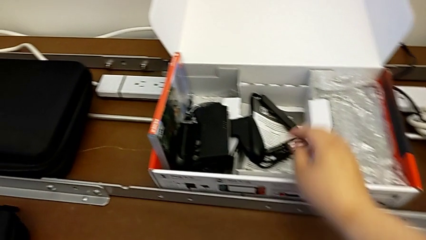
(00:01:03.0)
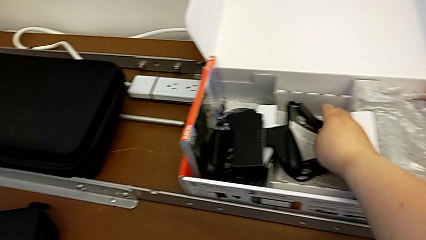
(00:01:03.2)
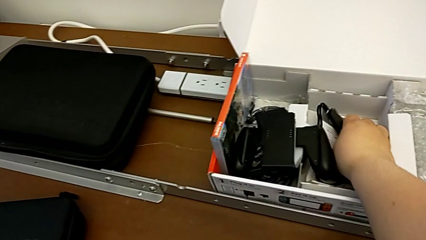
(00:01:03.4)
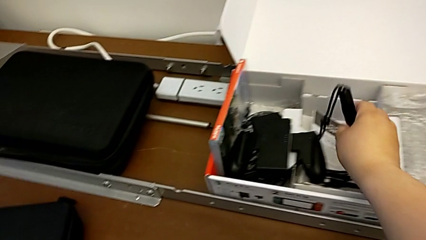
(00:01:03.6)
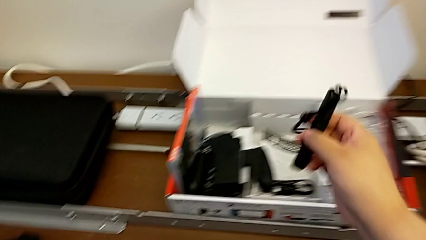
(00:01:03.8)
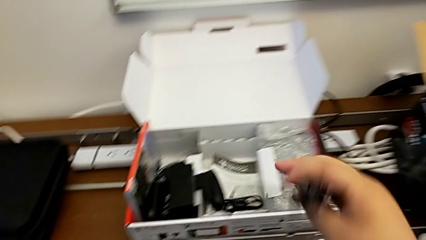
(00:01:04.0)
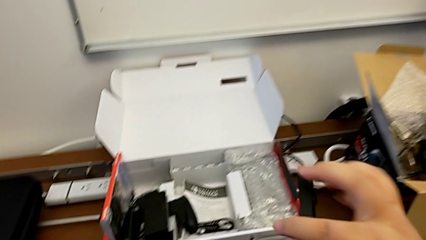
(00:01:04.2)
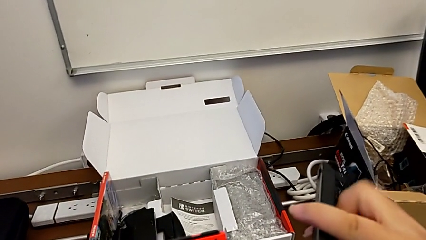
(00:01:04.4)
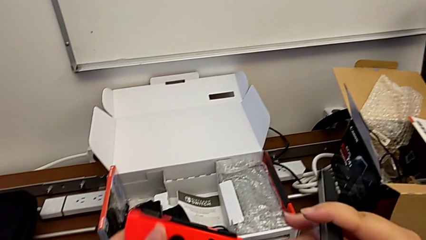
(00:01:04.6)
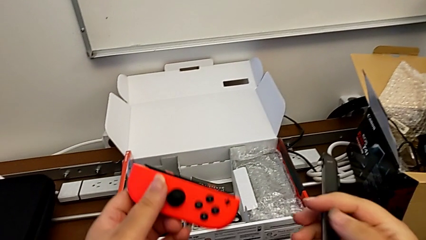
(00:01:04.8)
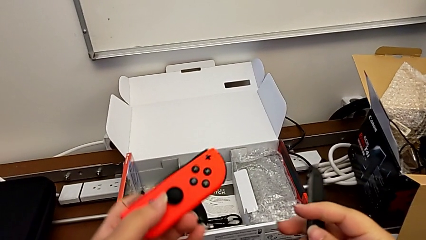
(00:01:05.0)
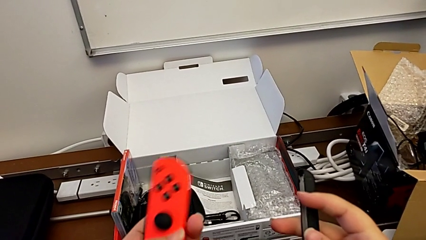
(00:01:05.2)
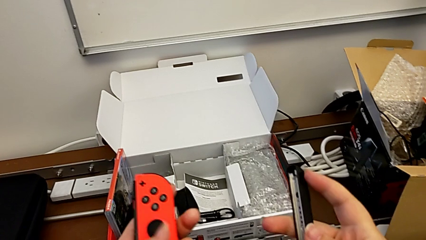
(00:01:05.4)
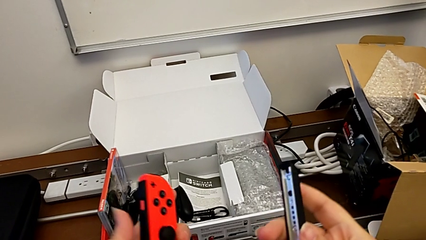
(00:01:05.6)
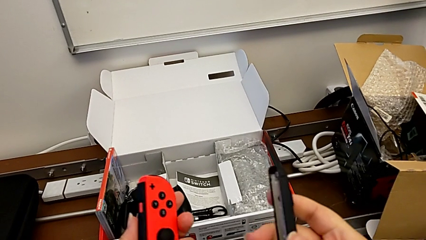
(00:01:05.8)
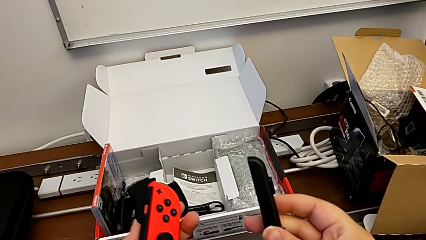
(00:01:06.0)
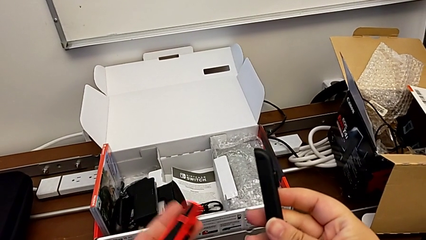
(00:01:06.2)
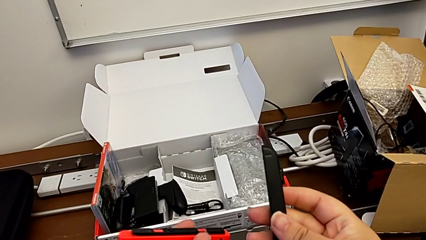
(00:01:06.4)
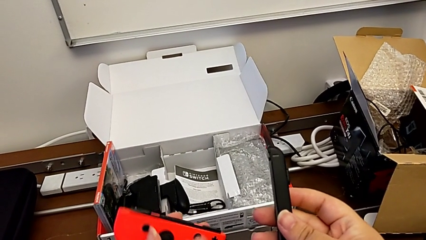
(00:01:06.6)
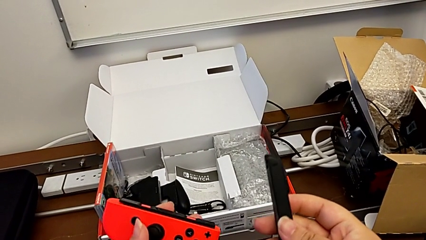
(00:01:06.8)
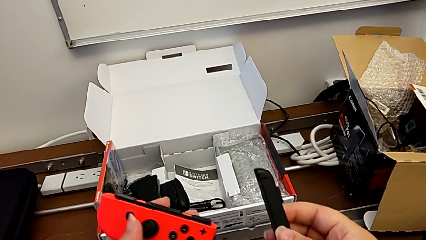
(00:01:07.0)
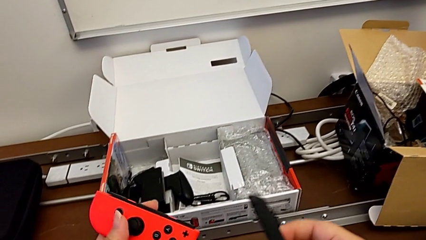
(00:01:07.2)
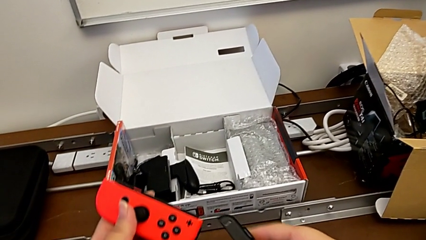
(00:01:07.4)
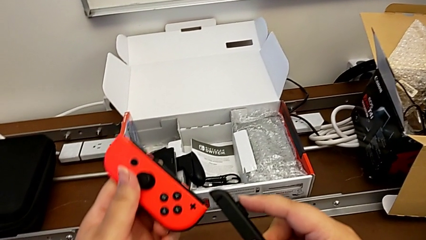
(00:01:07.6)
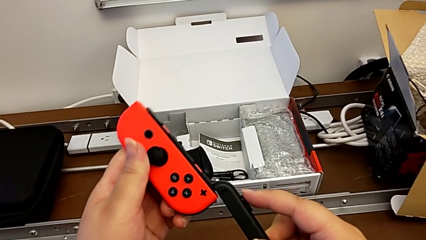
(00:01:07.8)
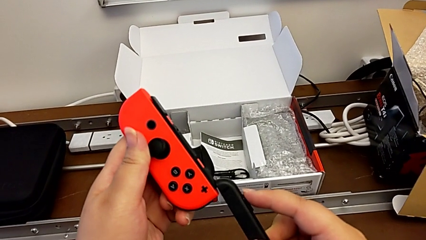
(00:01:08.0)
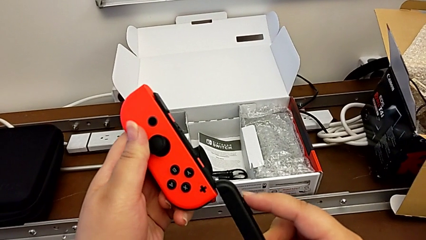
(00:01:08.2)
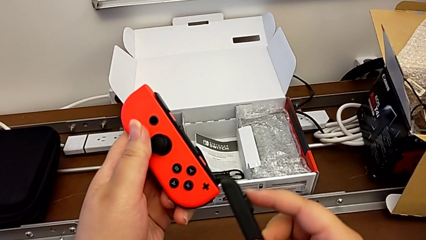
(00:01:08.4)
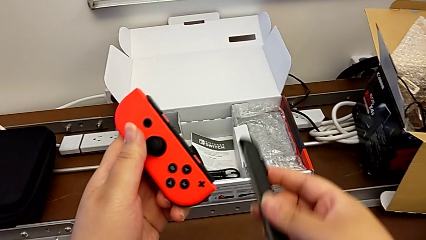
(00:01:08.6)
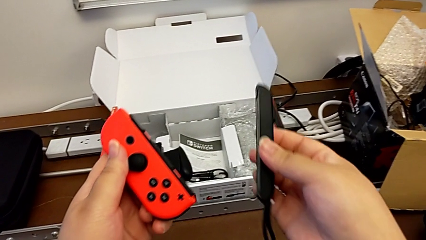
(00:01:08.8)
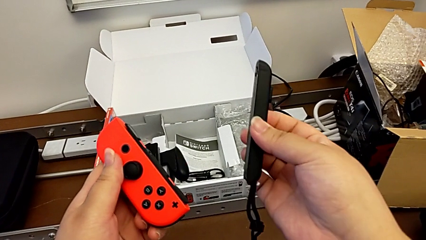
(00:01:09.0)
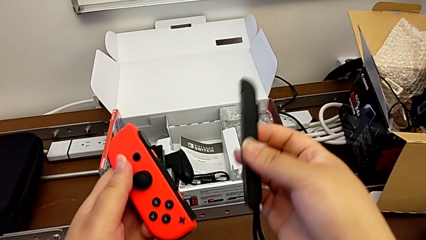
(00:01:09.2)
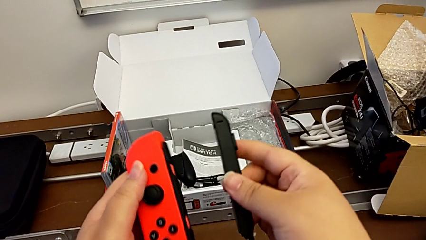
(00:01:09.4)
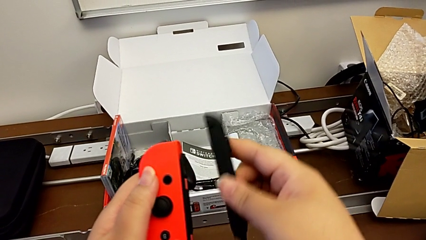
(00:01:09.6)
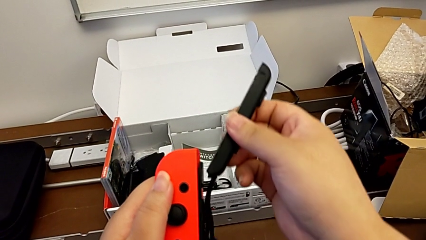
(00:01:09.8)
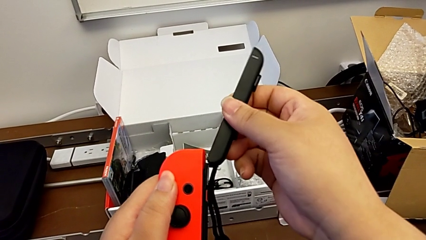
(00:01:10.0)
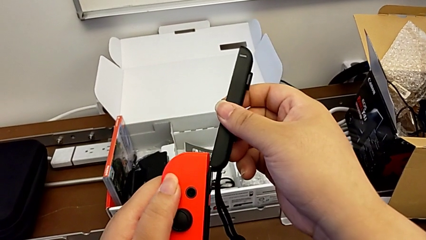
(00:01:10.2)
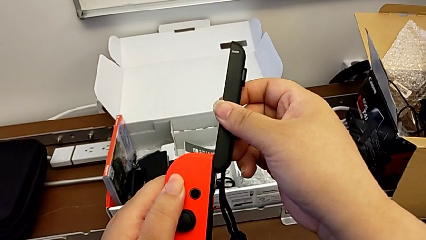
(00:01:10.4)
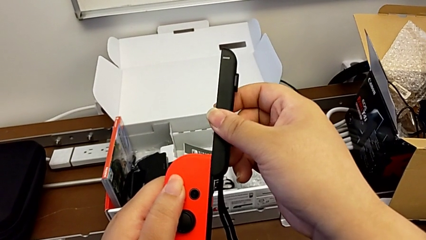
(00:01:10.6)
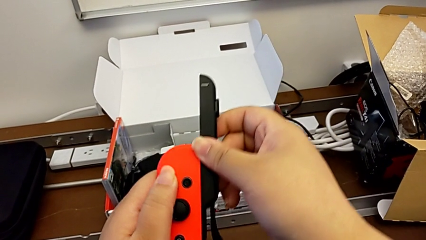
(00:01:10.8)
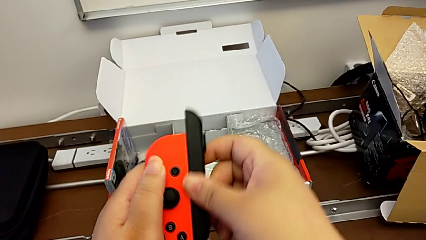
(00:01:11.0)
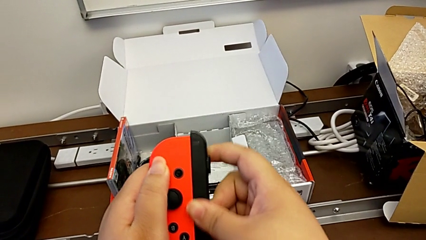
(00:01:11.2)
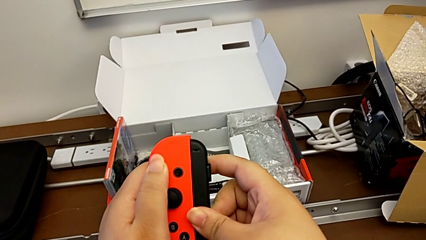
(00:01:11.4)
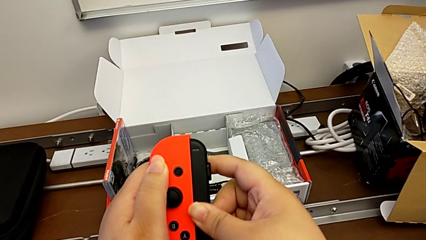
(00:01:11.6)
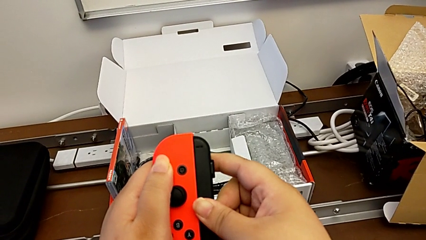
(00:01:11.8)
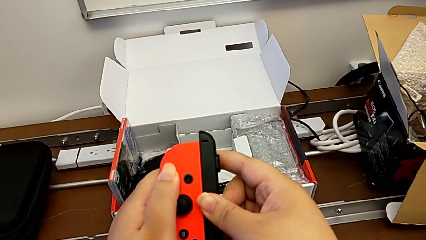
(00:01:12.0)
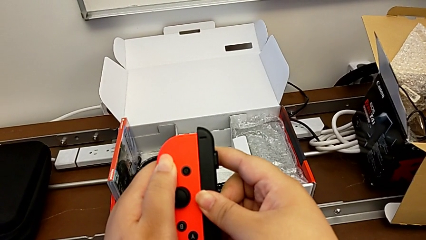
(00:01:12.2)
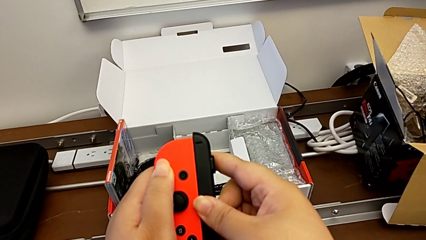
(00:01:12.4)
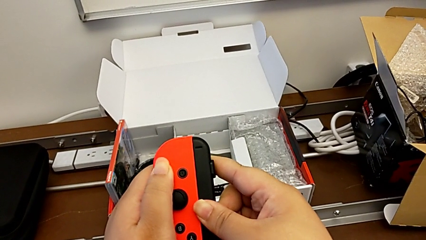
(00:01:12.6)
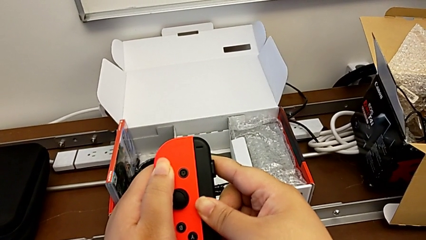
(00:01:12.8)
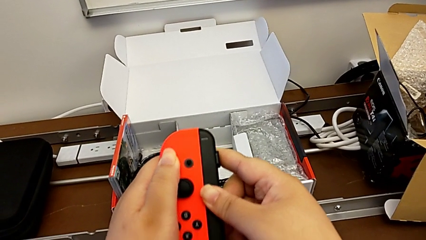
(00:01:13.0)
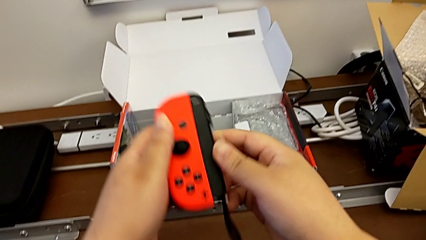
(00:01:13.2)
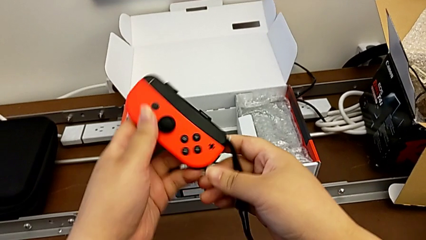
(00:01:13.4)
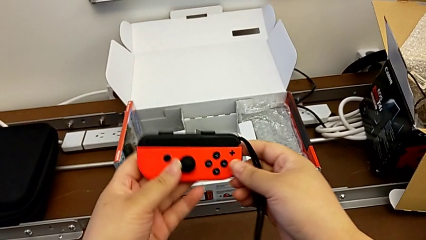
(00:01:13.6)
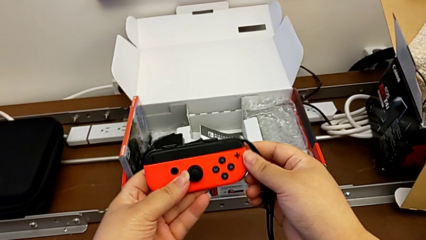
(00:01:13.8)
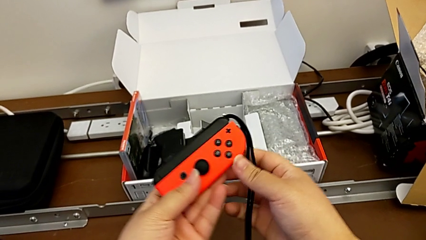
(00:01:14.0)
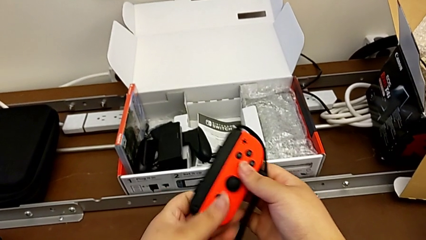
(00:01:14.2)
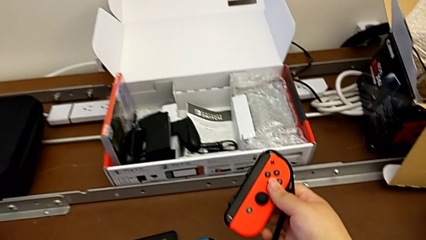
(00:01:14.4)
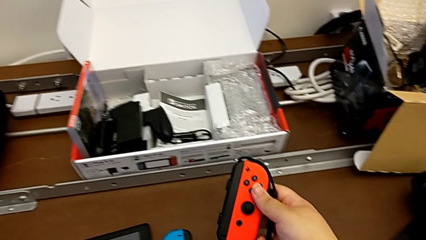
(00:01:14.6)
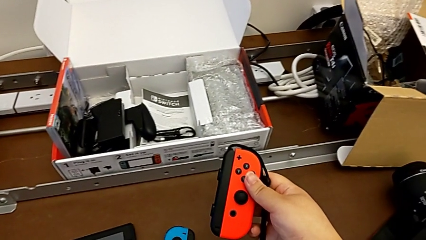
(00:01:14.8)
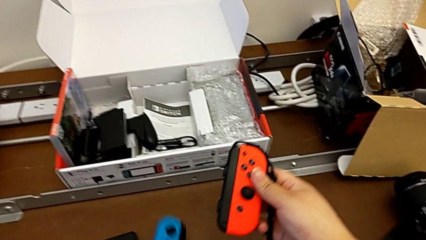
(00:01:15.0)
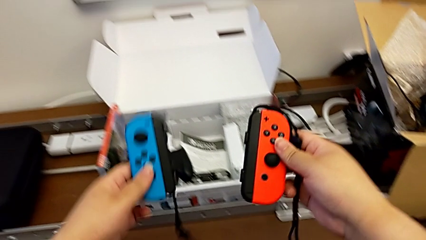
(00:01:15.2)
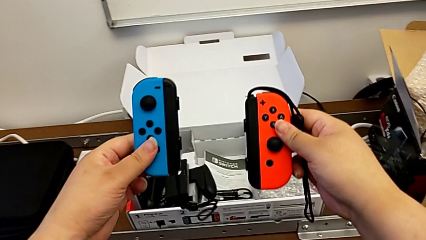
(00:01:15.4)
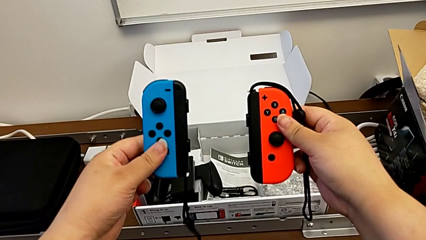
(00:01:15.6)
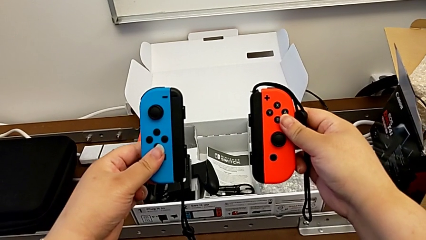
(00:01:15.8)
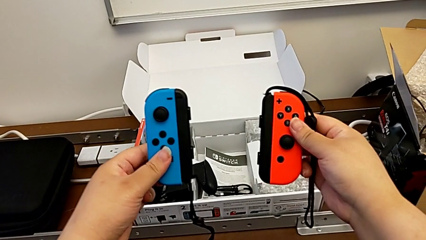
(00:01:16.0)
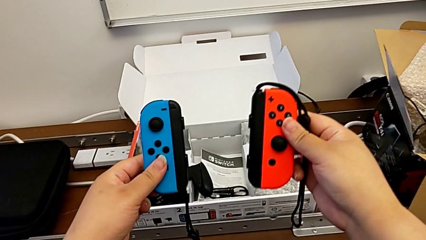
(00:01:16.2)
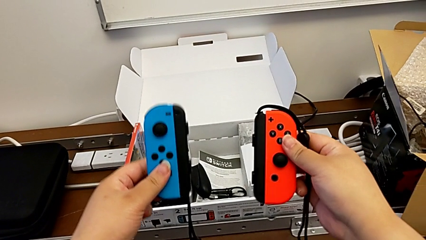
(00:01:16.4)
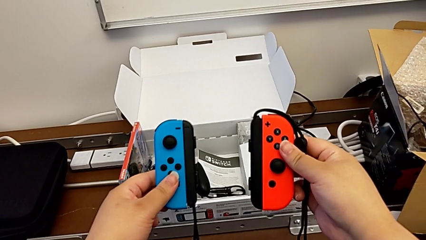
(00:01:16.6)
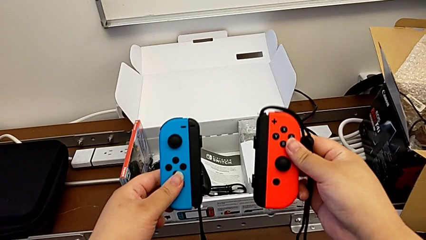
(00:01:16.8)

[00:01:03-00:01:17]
The camera wearer is changing the comfort grip mode to two joy-con straps. They grab the second Joy-Con strap, rotate the red Joy-Con controller, sliding in the Joy-Con strap the incorrect way, hold the Joy-Con strap, slide the Joy-Con strap, which is upside down, rotate the red Joy-Con controller and begin to lift the blue Joy-Con controller.

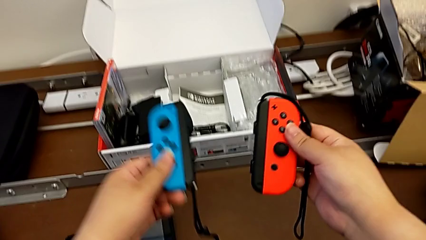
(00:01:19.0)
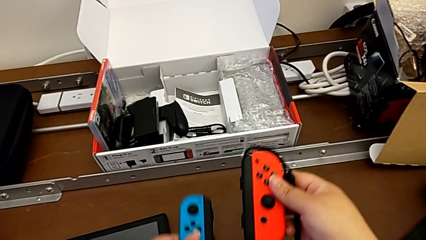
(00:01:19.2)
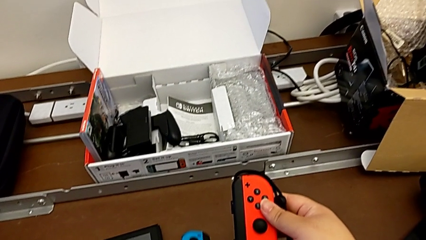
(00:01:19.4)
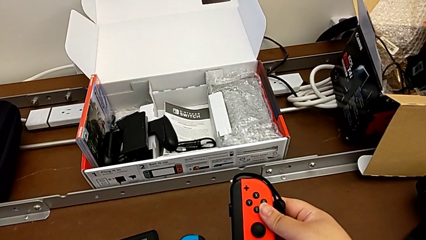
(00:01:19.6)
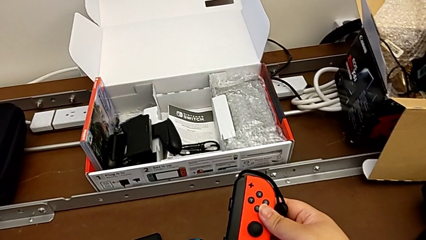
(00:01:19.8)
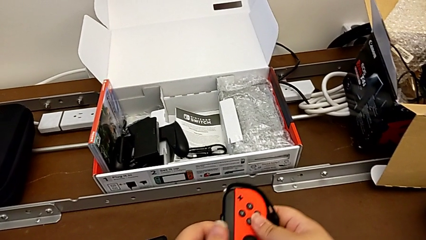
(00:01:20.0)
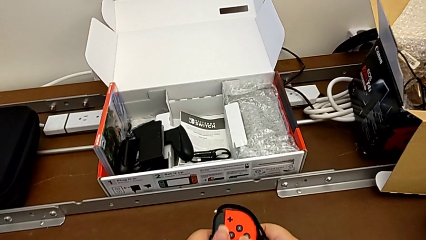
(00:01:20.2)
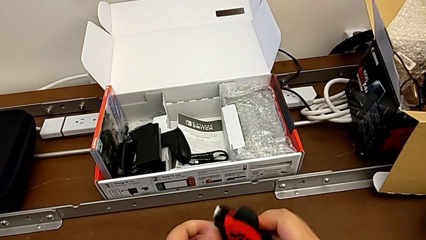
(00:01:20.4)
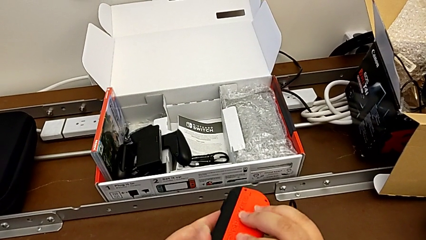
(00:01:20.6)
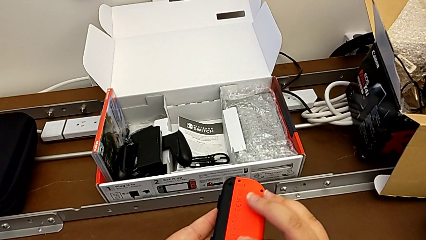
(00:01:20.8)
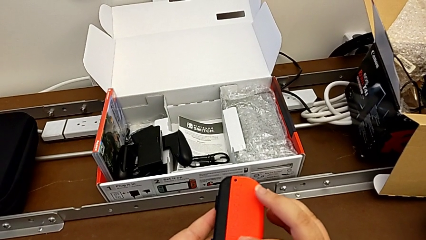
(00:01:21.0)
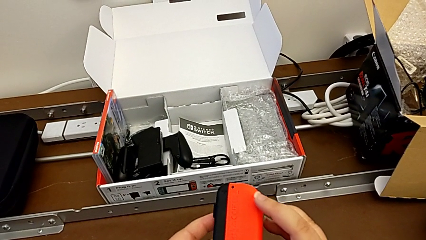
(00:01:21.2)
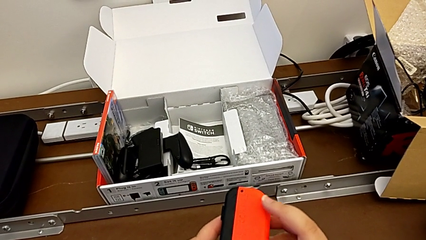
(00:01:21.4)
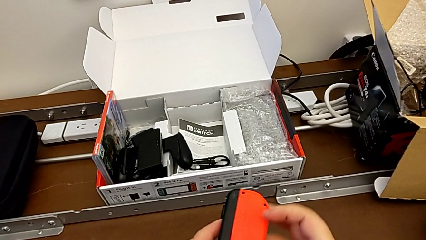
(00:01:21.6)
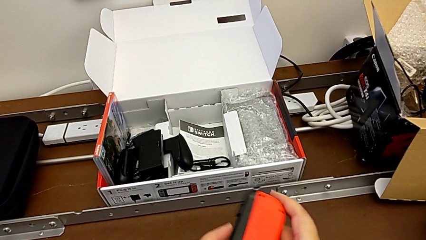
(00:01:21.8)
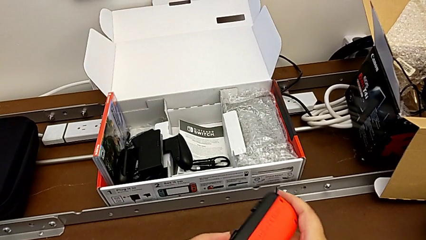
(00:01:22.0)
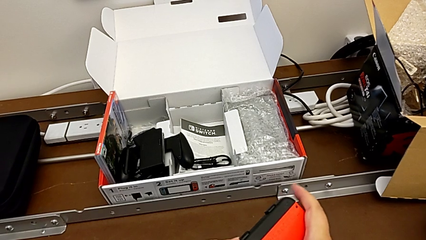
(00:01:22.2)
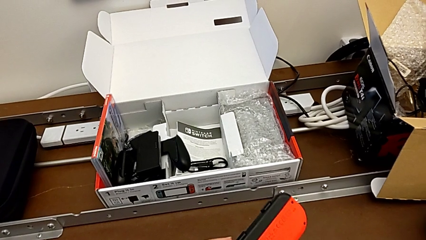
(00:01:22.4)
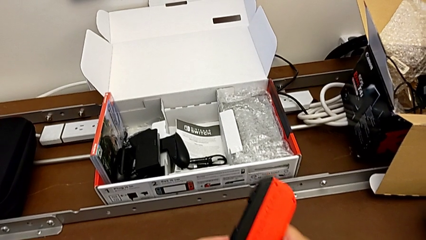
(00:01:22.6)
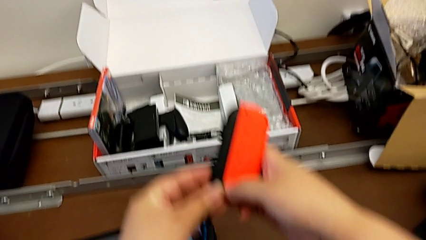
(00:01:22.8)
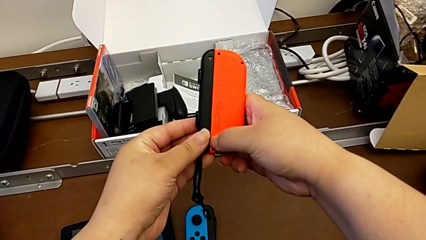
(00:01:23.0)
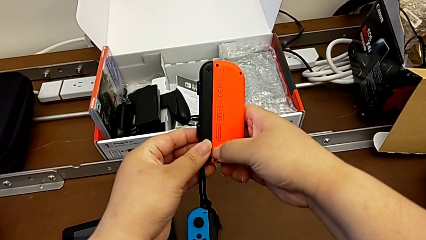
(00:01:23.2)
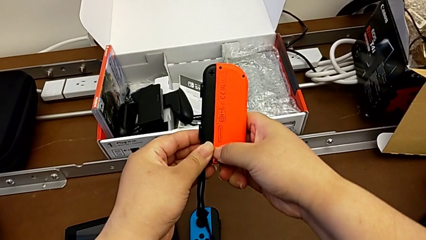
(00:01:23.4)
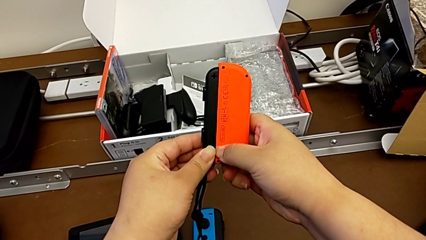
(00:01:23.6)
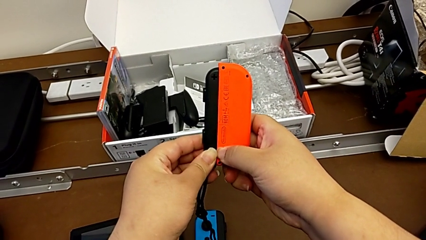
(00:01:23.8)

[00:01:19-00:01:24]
The camera wearer is changing the two joy-con controllers into handheld mode. They place the blue Joy-Con controller, flip the red Joy-Con controller and lift it.
